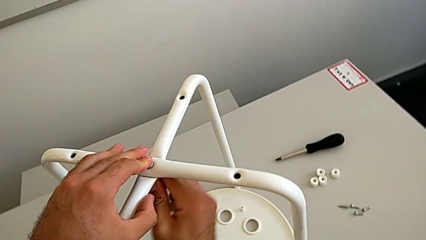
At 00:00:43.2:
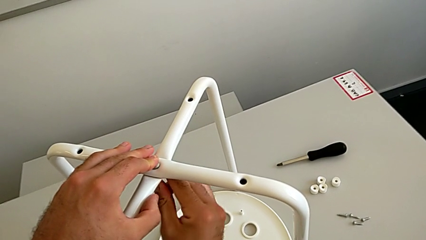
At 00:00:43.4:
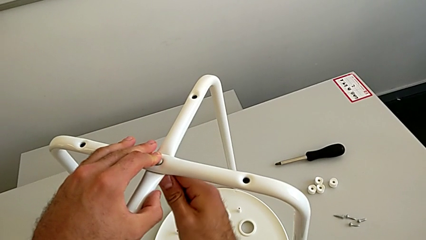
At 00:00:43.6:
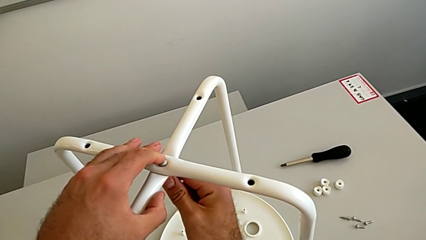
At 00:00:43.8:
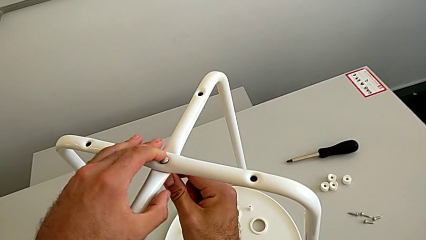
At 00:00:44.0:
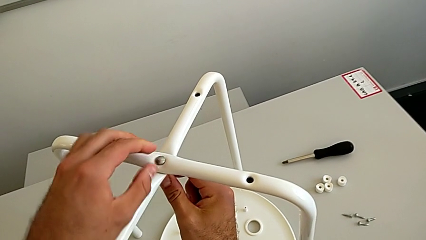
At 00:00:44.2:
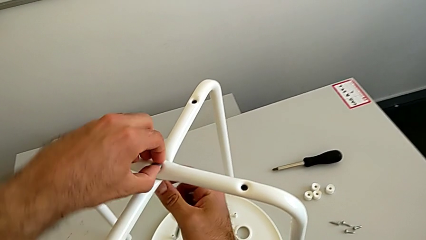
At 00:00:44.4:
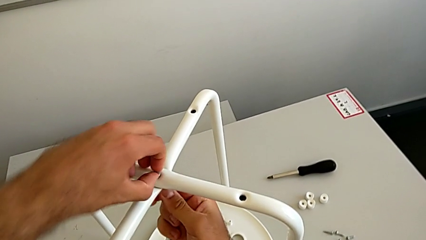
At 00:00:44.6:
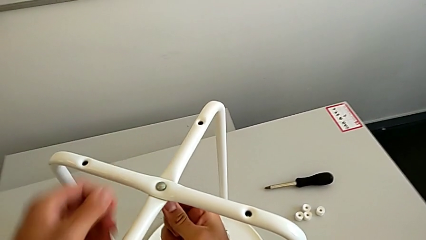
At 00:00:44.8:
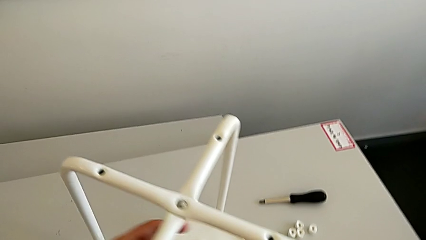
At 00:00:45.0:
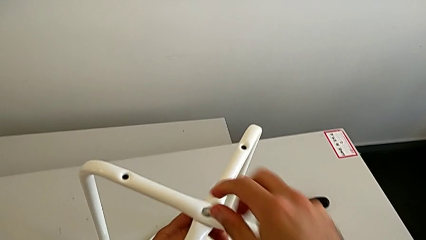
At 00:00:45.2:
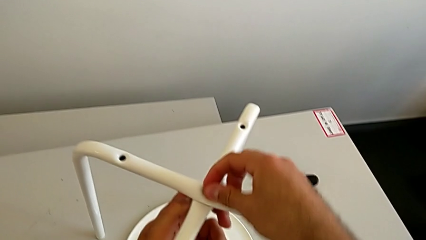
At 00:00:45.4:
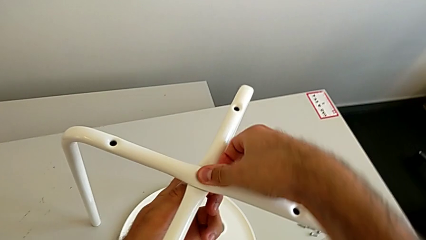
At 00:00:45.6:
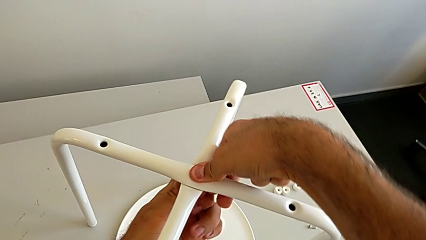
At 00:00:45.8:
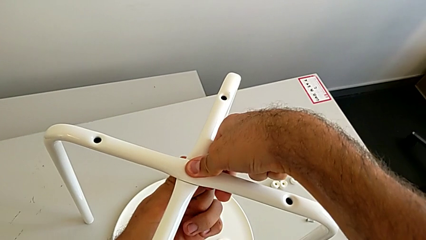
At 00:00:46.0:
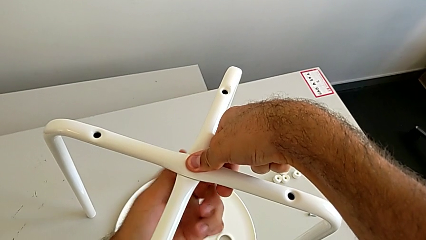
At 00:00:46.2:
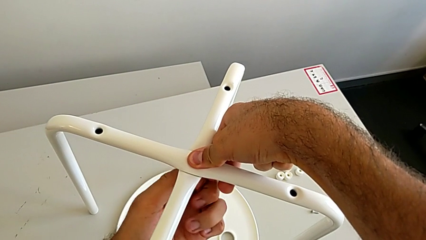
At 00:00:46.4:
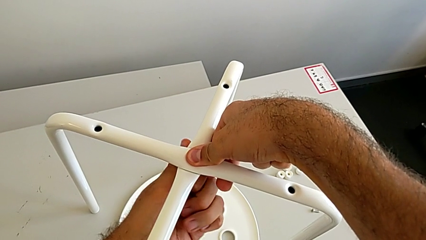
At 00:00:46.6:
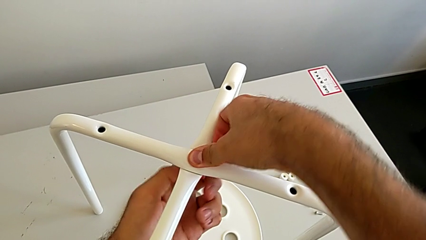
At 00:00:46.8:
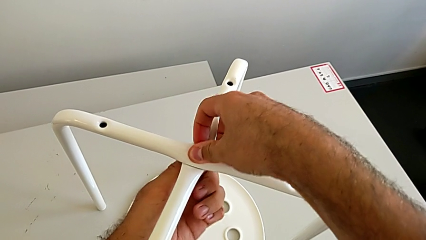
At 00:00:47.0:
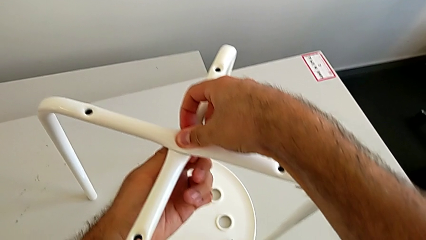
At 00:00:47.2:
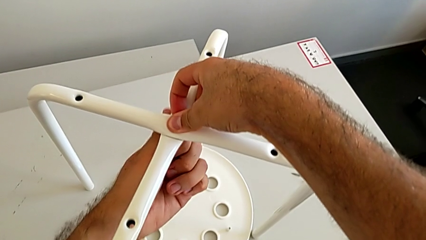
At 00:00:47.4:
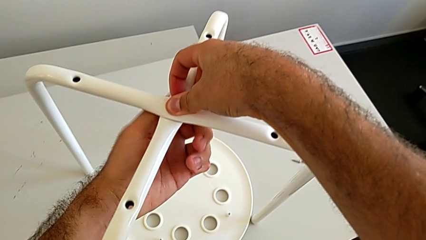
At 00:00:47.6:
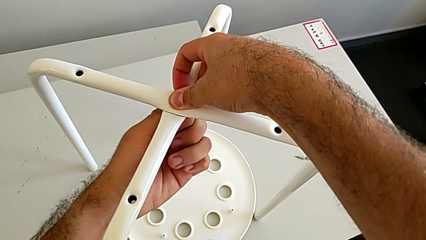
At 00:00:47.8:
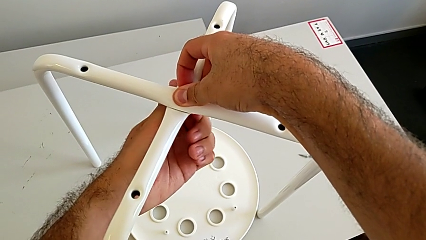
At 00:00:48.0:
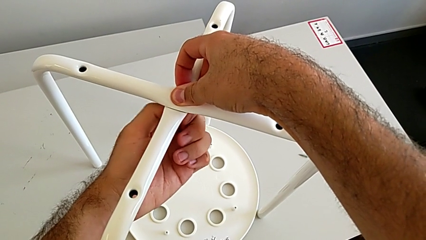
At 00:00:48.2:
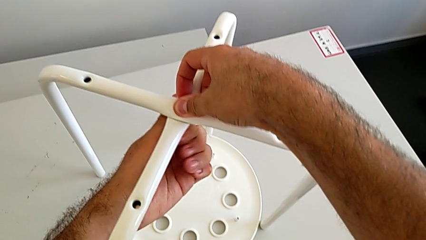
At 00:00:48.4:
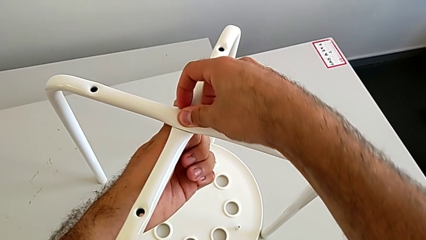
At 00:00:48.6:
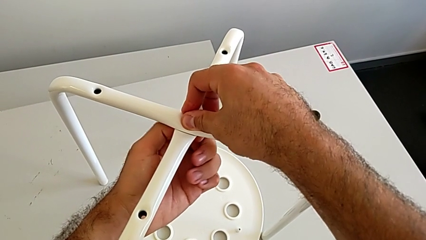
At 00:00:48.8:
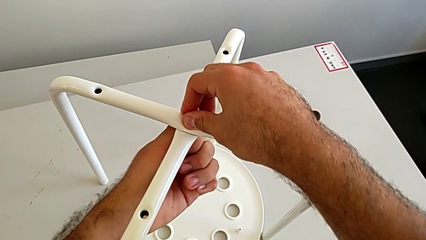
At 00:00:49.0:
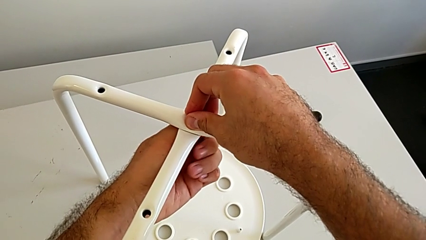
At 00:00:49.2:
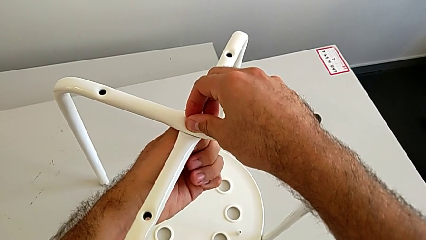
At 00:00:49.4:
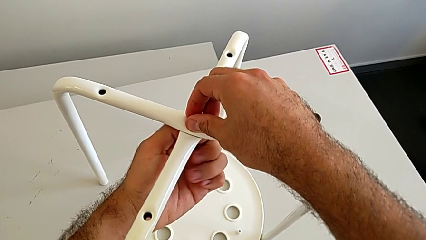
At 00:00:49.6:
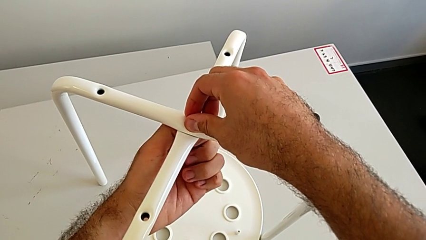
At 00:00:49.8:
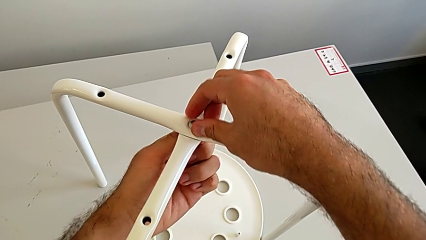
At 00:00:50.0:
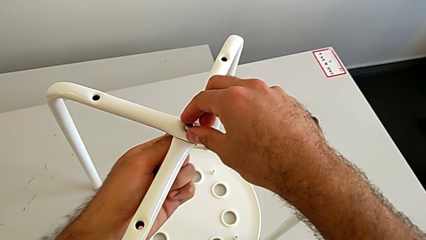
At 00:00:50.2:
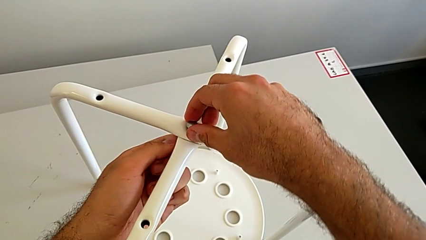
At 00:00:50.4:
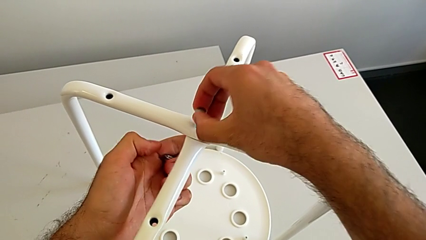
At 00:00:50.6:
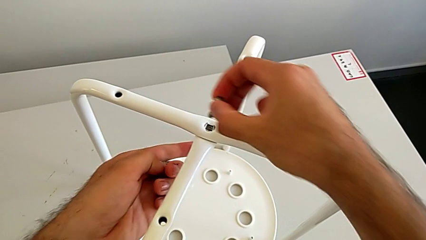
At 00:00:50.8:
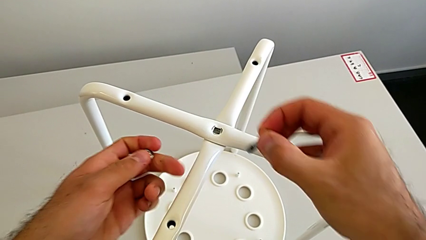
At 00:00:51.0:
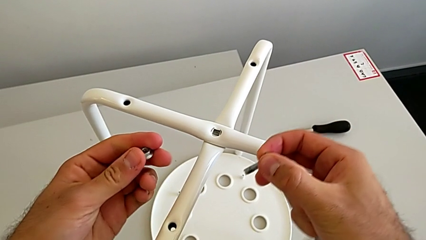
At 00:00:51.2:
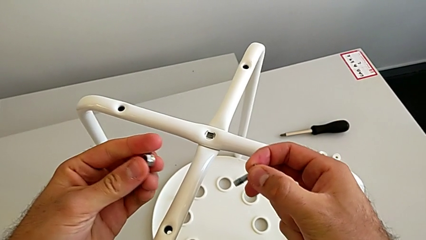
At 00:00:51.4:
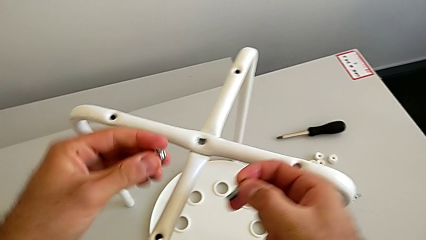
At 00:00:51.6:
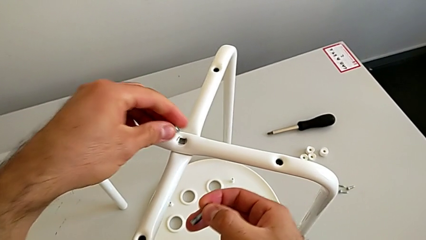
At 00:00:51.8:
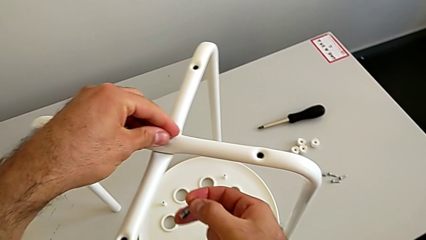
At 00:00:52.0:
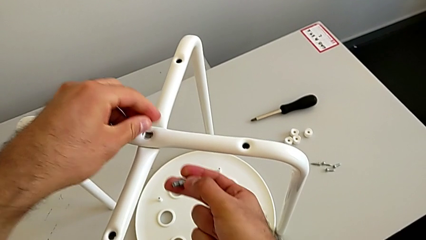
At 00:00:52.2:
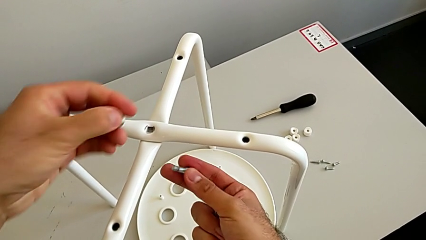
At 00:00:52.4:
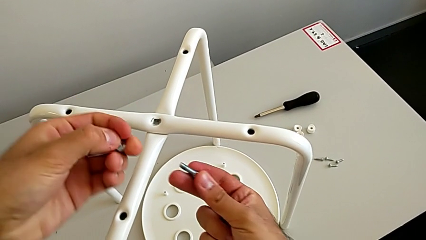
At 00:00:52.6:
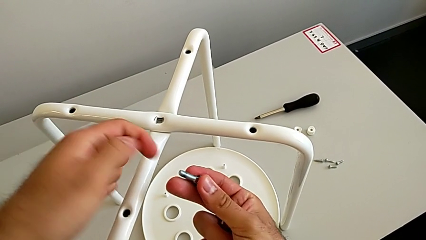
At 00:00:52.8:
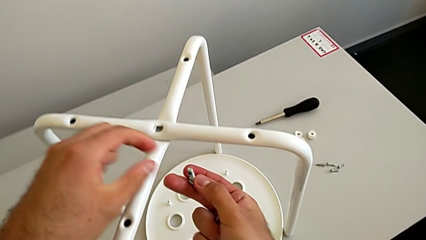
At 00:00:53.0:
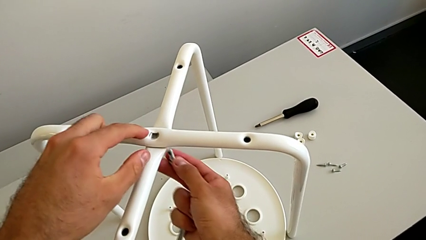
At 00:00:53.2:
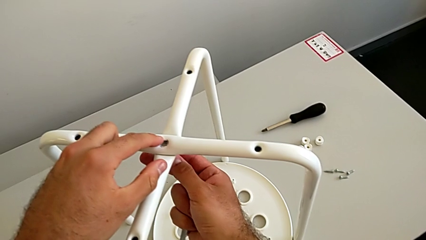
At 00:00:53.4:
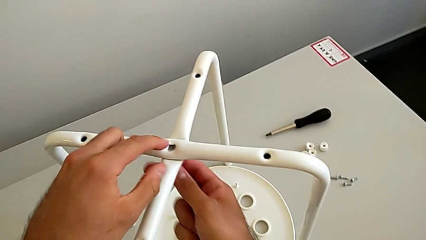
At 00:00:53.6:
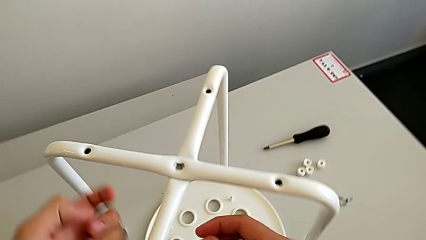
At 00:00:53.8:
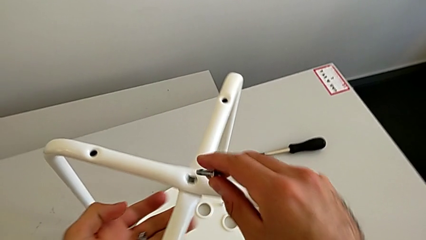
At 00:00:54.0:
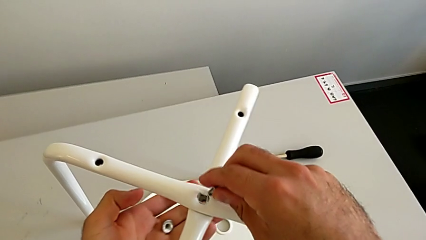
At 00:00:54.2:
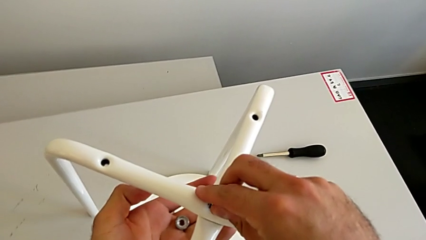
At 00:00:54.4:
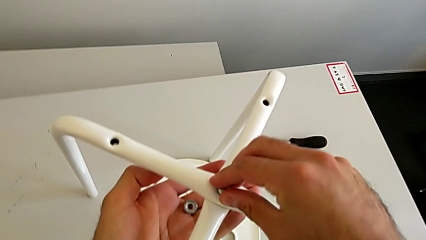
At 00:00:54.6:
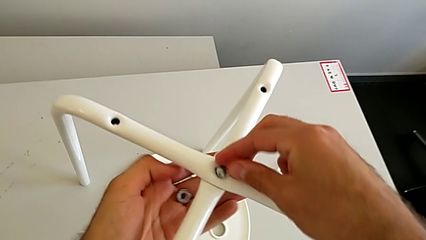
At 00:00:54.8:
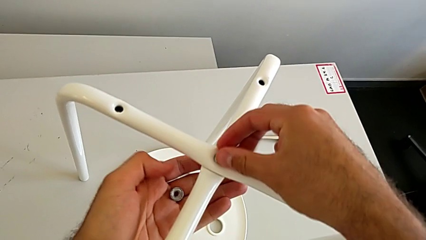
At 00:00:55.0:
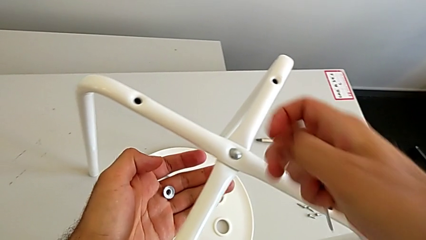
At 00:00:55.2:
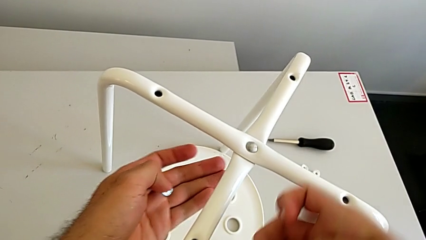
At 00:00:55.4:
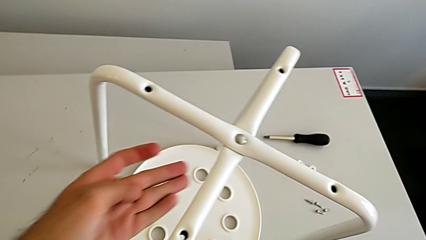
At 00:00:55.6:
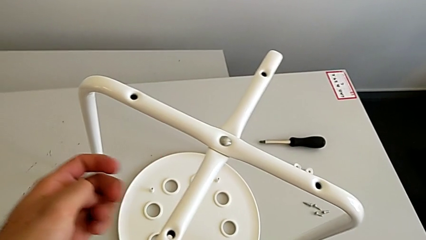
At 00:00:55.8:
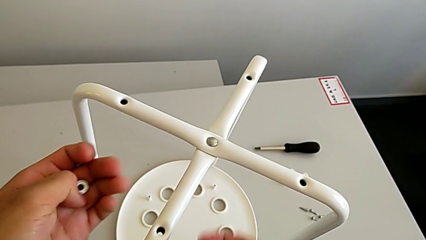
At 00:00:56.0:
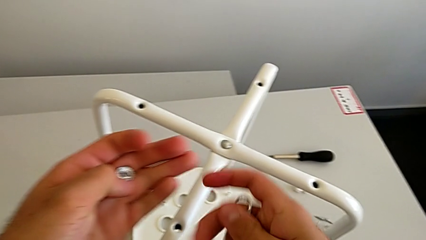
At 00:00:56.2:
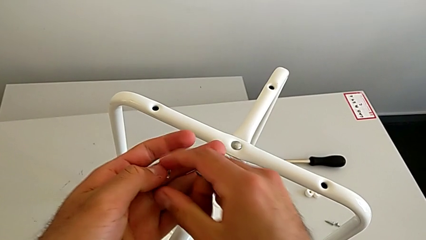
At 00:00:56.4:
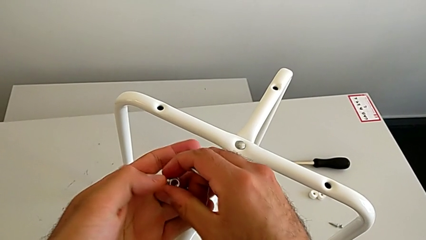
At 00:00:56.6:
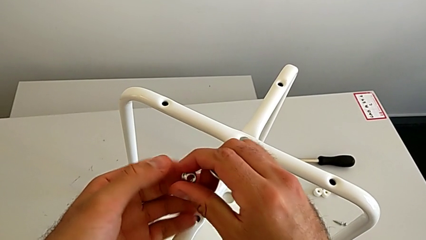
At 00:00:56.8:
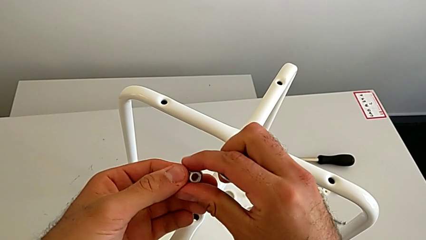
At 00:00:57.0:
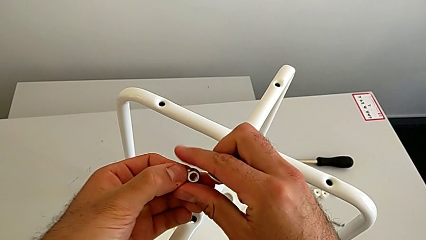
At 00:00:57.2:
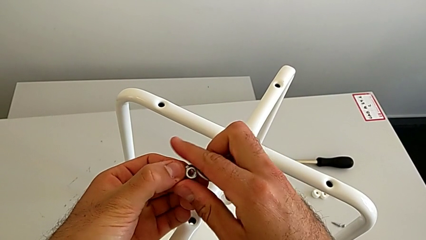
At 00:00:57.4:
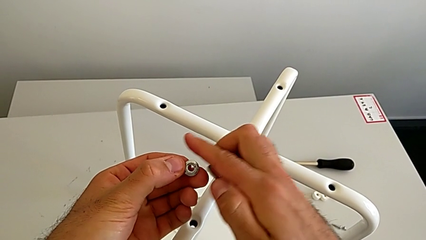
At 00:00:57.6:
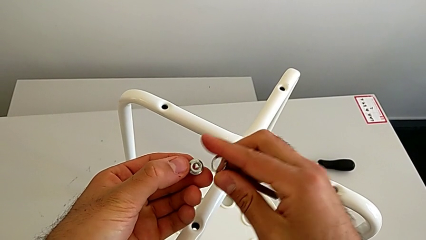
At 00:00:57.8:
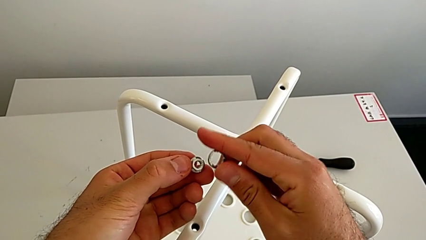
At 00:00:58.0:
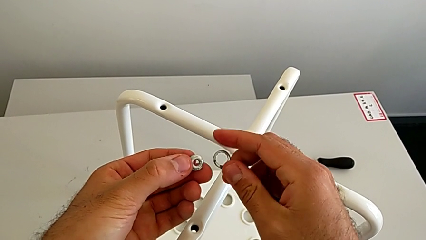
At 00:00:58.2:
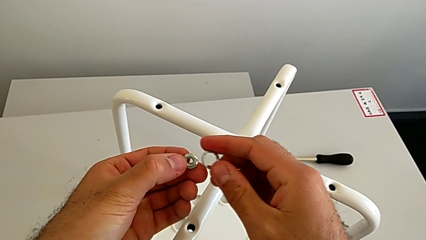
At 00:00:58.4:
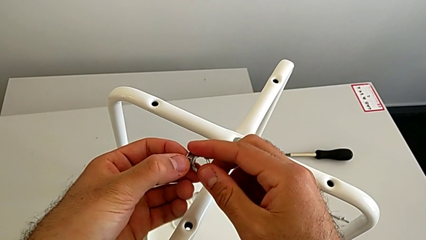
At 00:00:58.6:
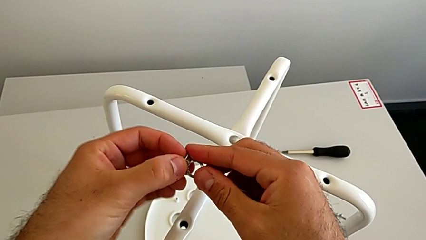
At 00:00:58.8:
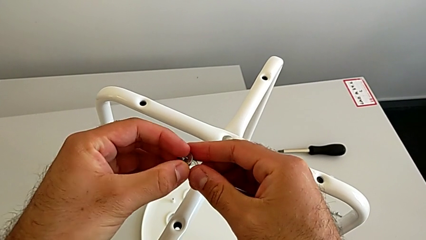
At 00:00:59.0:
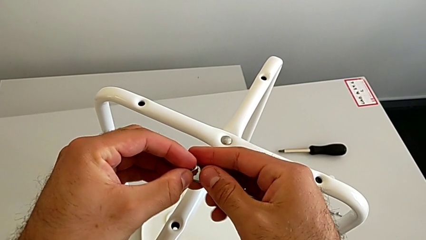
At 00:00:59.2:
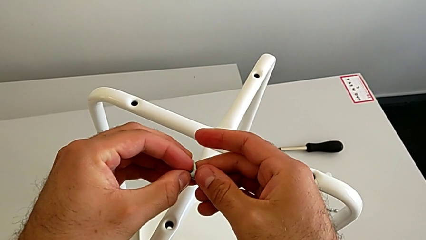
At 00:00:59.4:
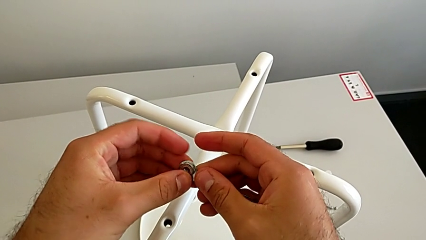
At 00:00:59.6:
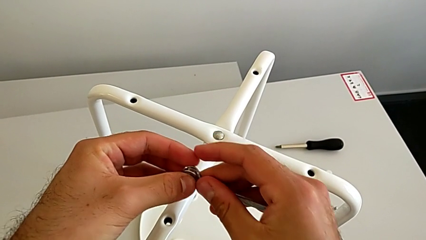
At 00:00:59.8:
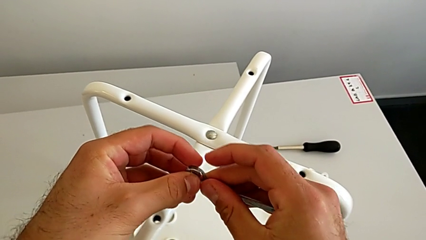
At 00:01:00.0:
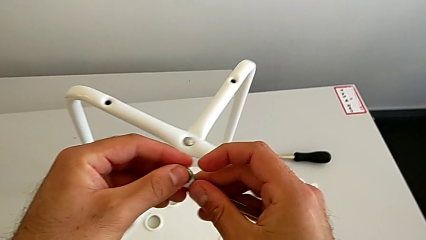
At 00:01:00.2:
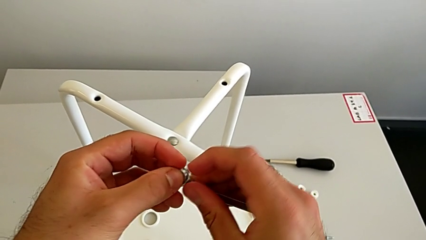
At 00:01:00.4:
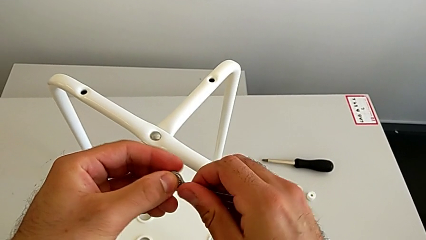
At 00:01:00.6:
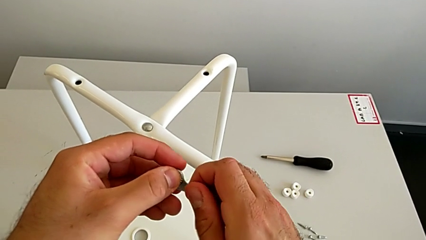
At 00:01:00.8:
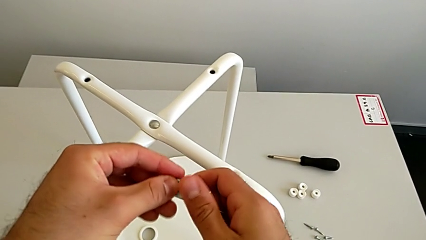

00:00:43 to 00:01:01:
The camera wearer is assembling the two white chair legs in the middle. They keep wrongly screwing the hex nut, the hex nut not screwing in as it should. They withdraw the bolt, withdraw the hex nut, wrongly insert the bolt, insert it and align the hex nut.
